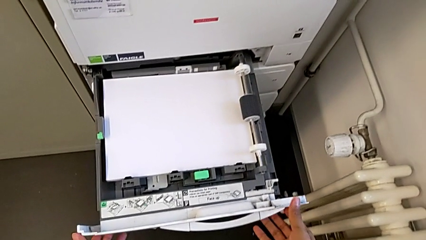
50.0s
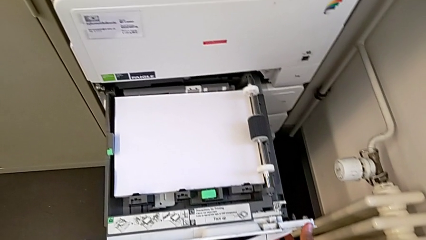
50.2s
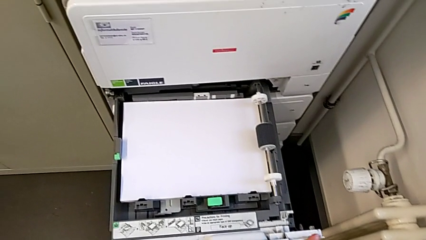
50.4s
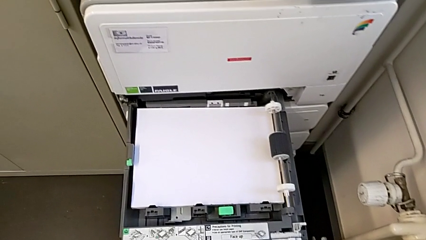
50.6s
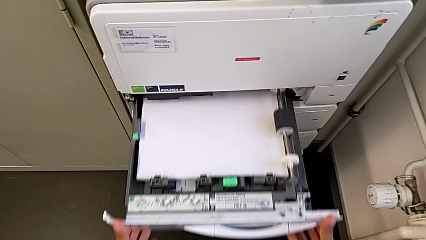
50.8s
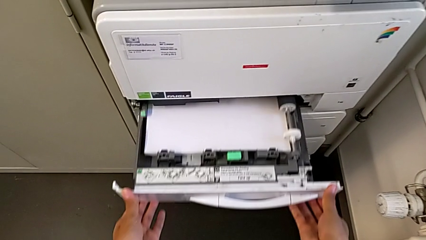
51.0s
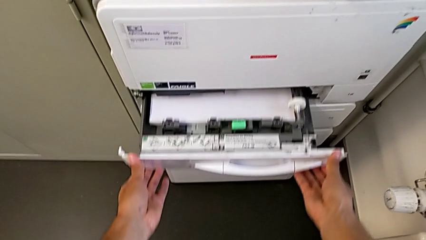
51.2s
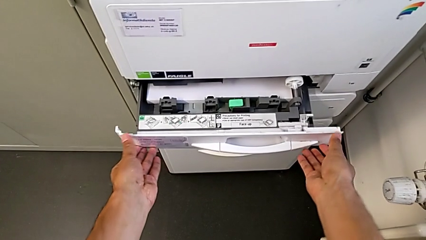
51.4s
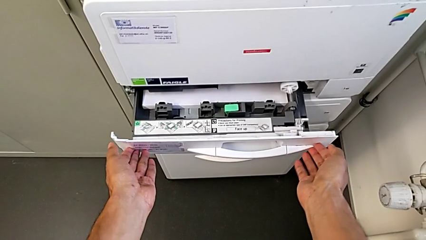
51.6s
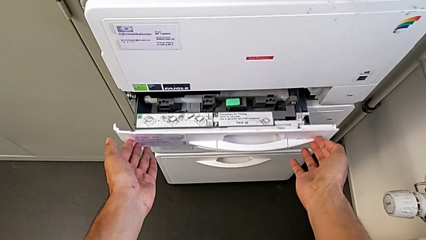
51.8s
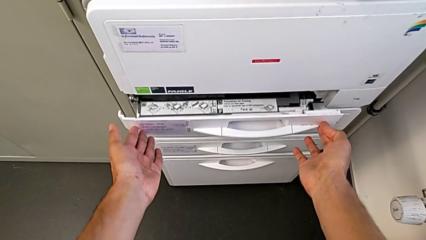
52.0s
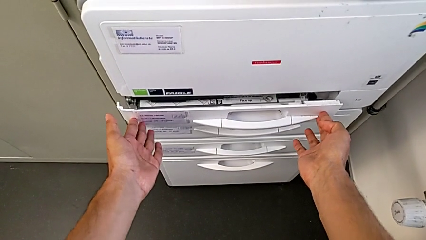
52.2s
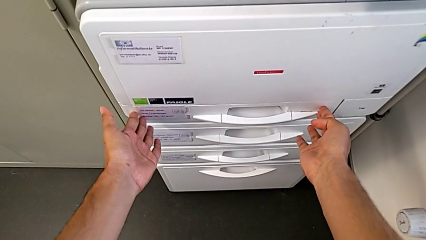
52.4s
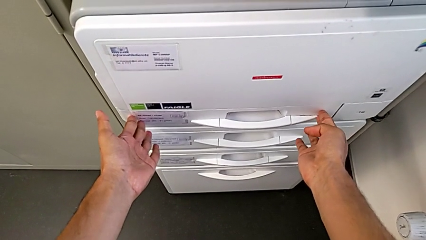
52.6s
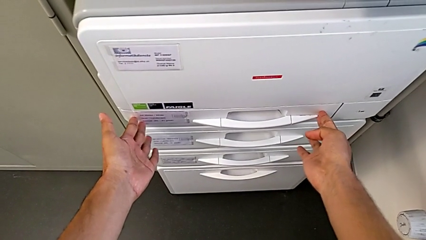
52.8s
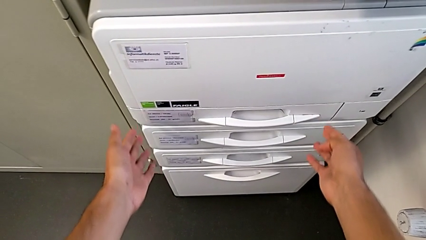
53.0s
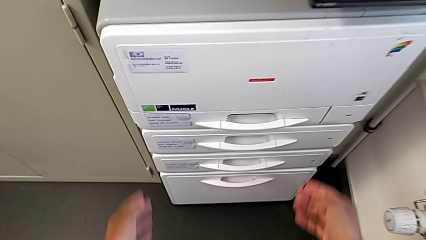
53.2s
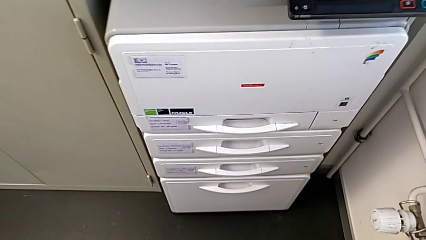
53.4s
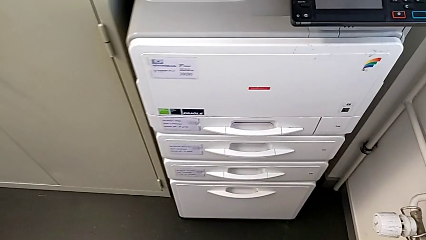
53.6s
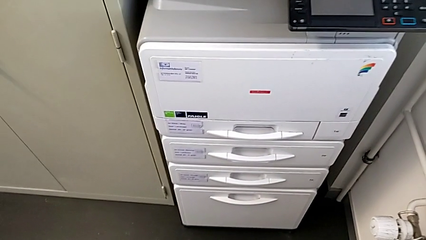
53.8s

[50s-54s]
The camera wearer is loading the paper stack into the paper tray. They close the paper tray.

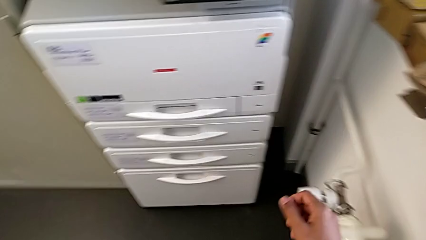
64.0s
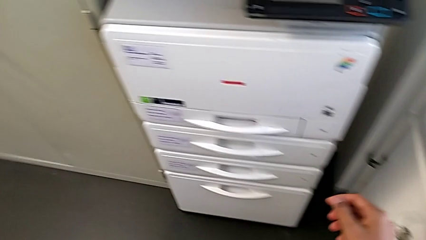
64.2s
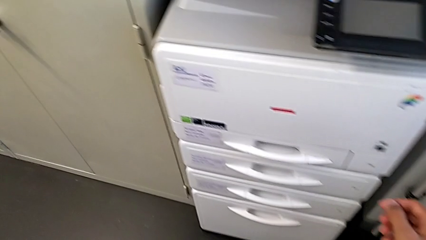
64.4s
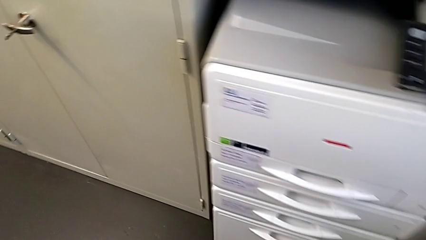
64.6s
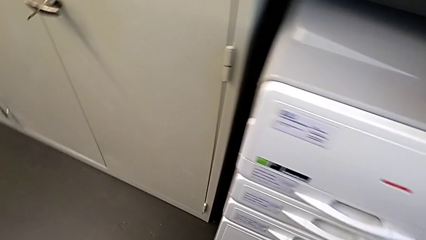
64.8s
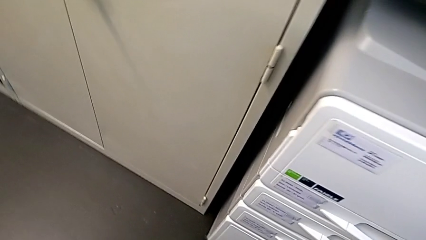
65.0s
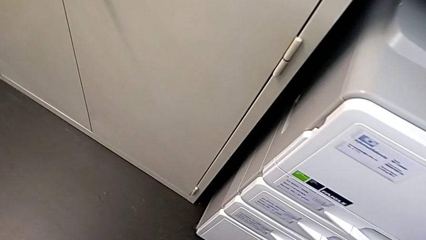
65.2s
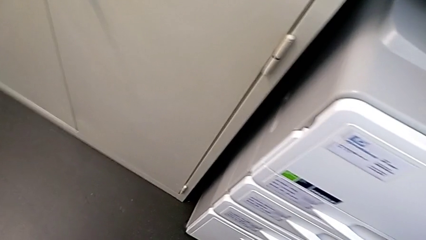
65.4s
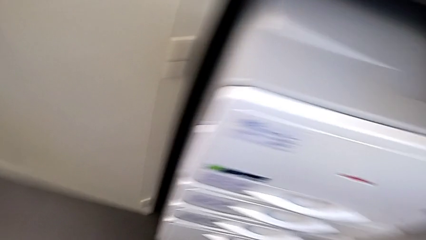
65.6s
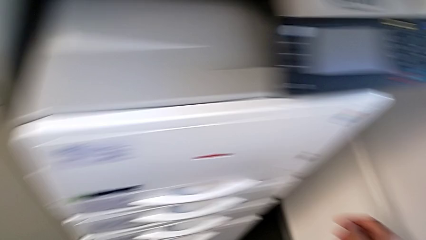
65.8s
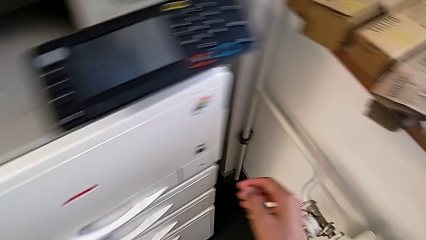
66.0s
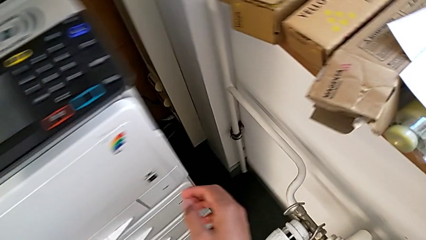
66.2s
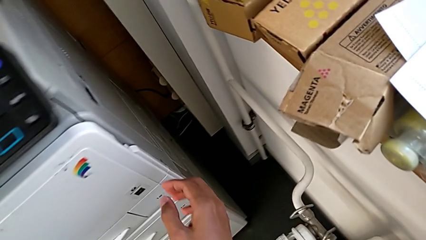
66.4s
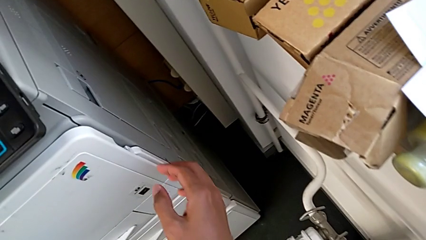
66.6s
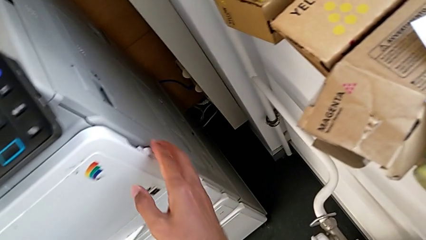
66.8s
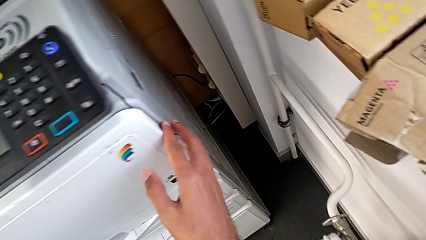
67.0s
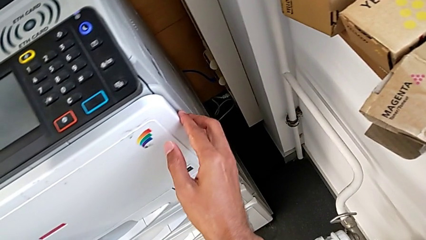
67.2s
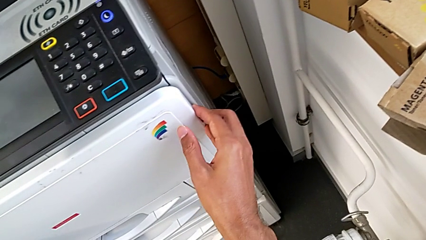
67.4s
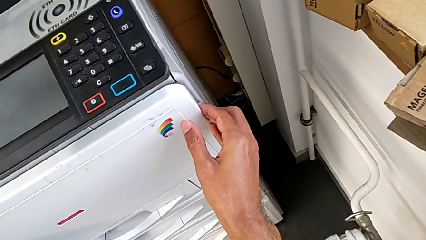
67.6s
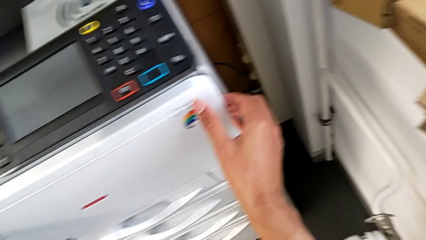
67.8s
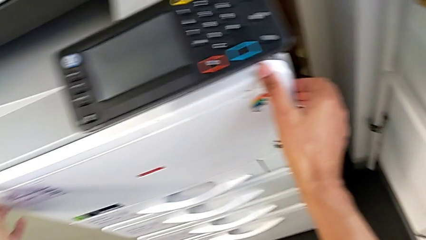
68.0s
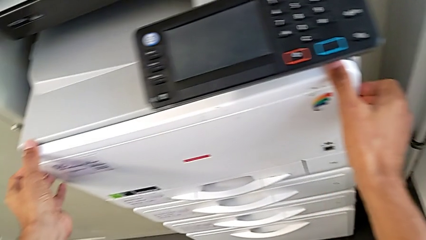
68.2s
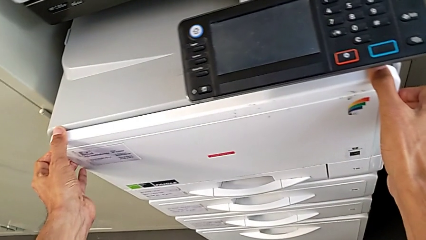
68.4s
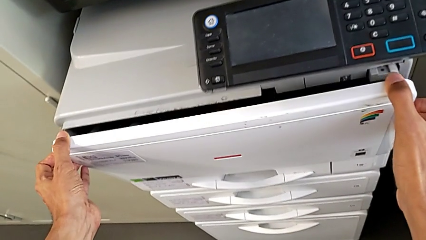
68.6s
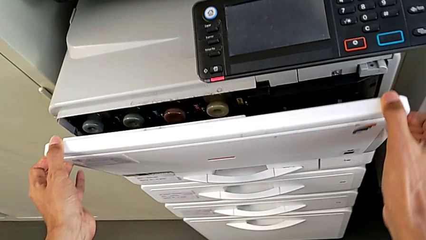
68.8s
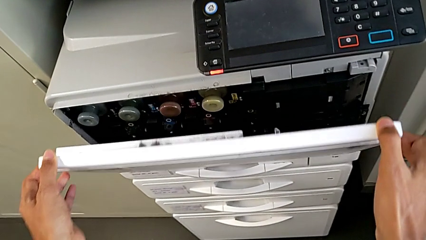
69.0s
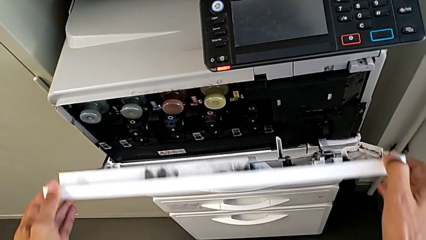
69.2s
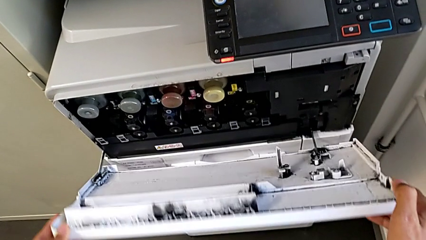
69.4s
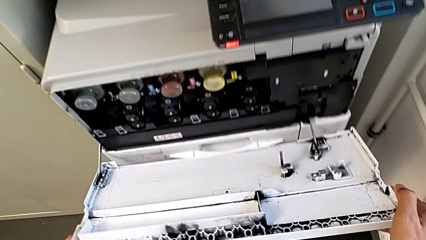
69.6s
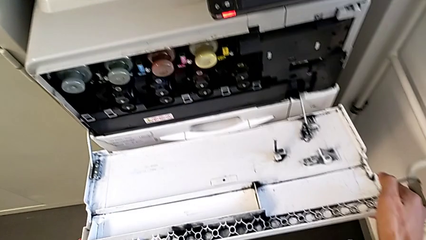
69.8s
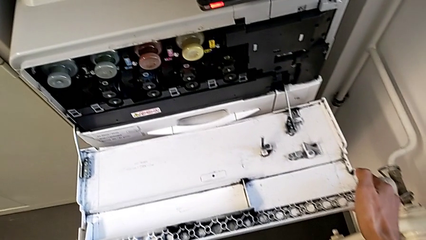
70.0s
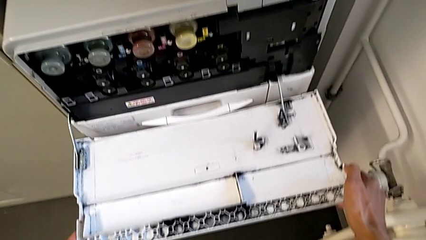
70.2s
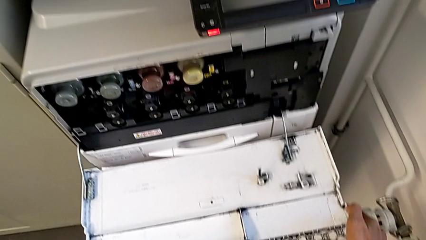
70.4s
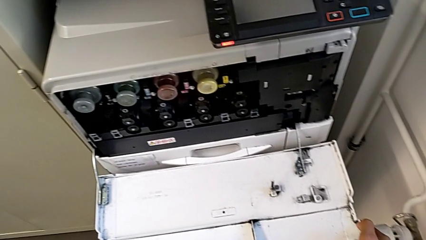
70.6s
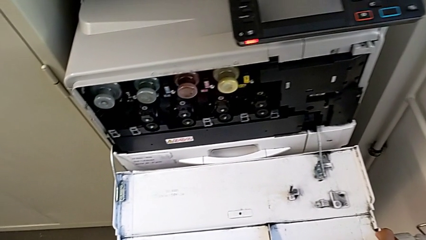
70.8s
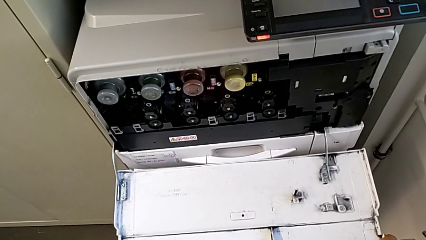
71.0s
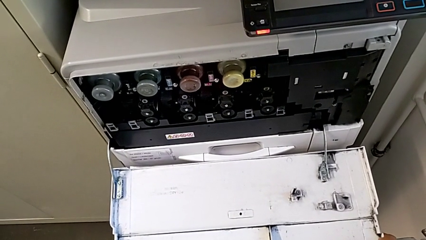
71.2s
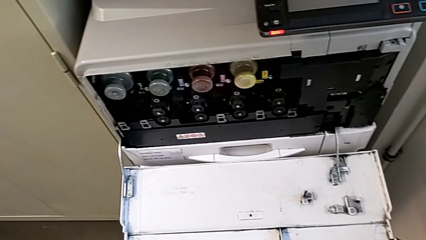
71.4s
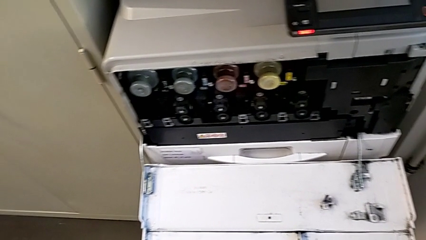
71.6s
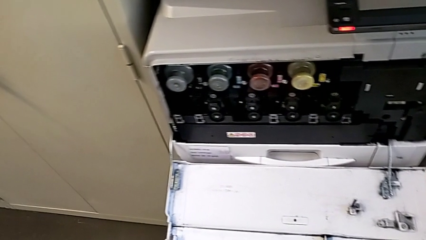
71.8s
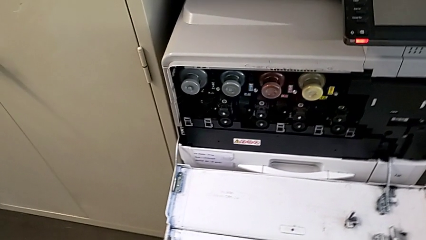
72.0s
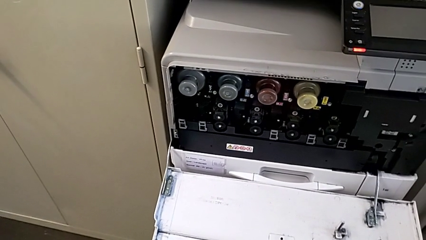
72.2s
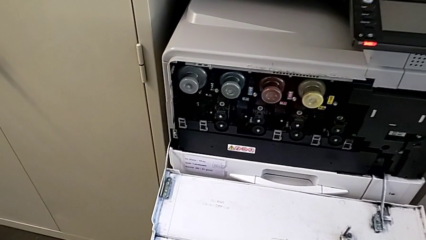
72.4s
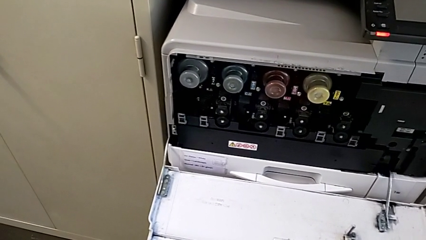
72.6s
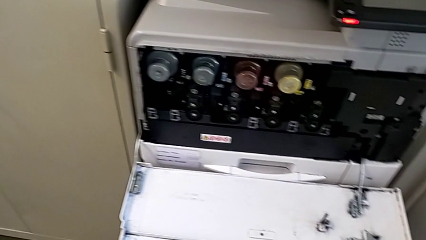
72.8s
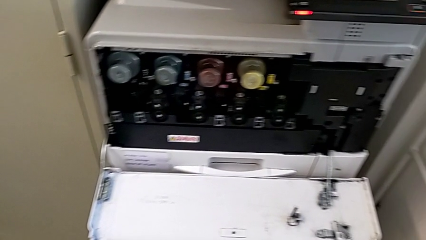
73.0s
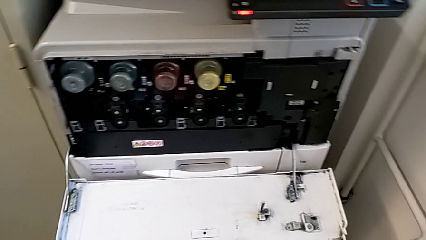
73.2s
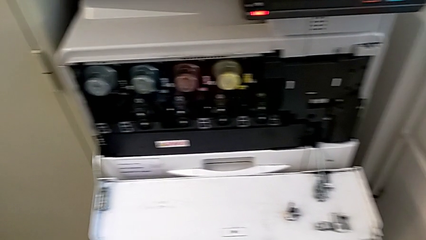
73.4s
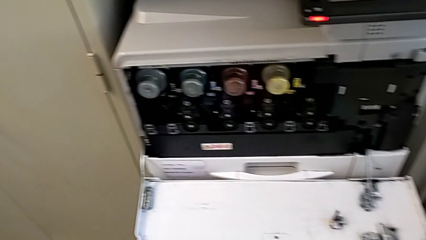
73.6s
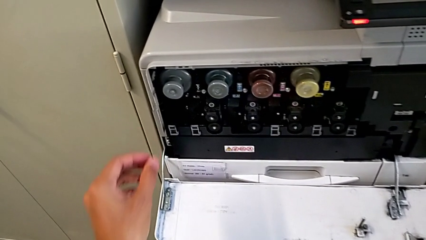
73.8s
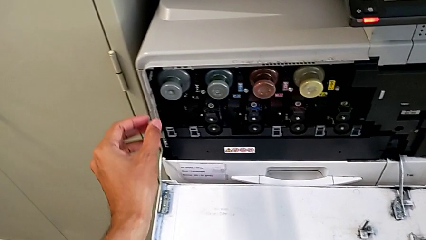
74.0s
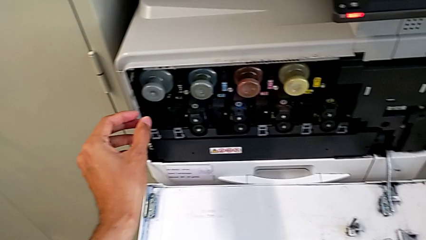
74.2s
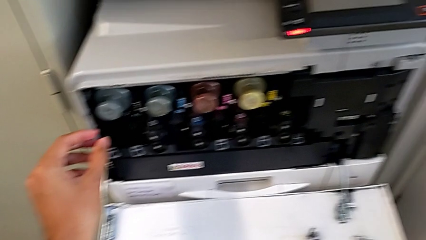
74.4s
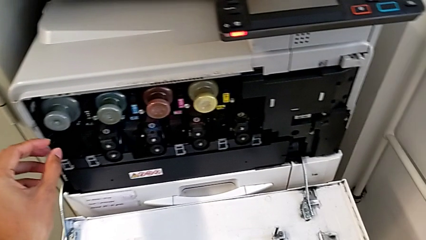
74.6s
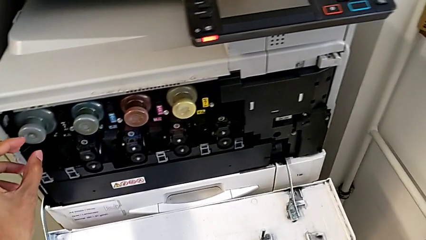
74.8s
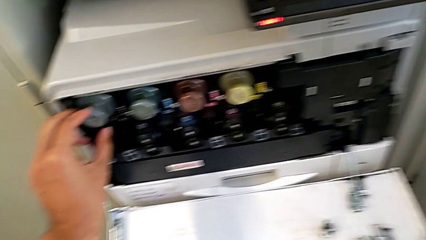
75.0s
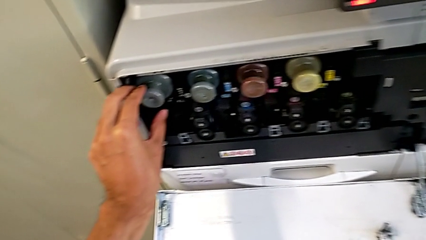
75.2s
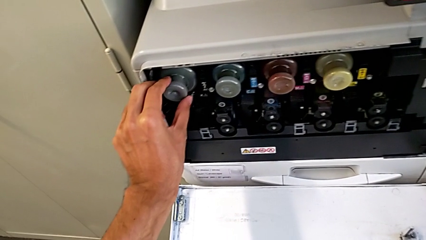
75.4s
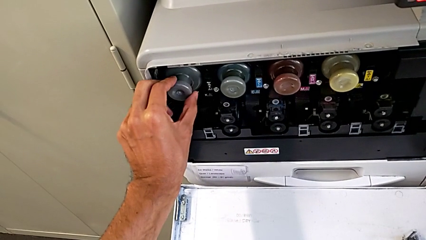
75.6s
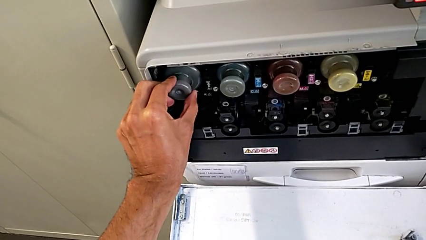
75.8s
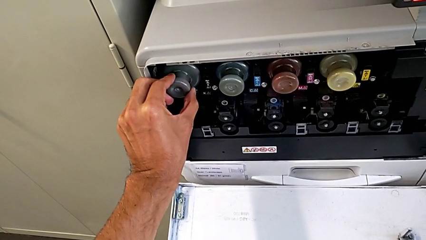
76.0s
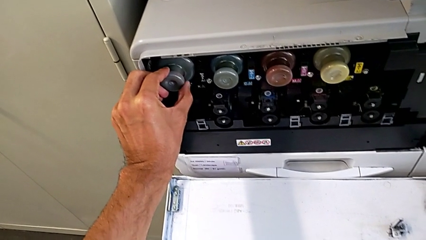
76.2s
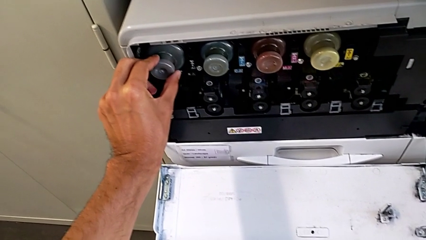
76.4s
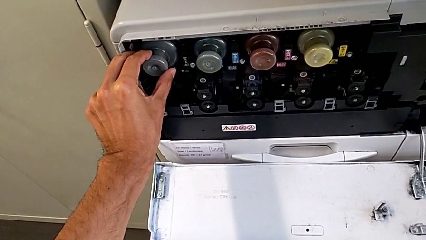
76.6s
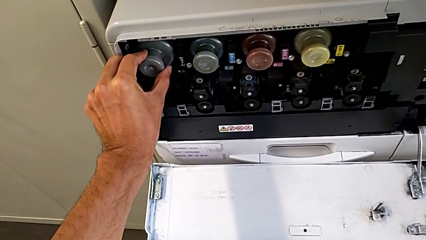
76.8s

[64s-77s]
The camera wearer is exchanging the black ink cartridge. They approach the cartridge gate, open it, approach the black ink cartridge and grab the old ink cartridge.
